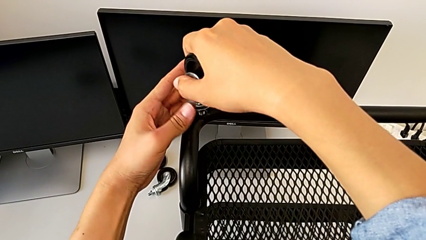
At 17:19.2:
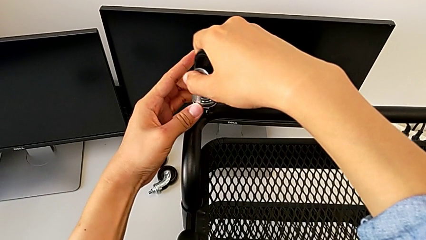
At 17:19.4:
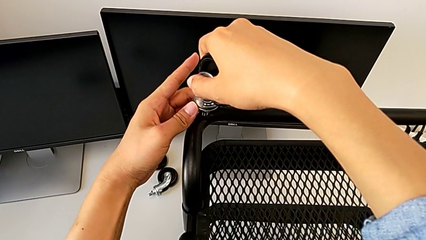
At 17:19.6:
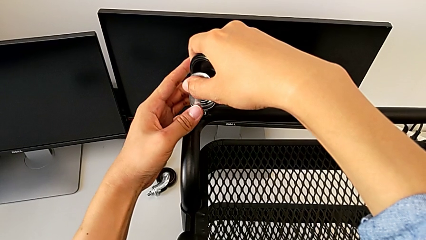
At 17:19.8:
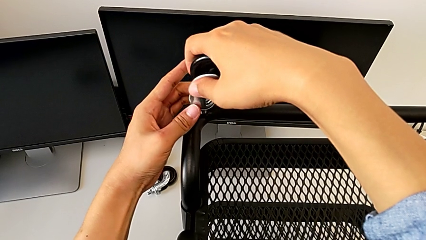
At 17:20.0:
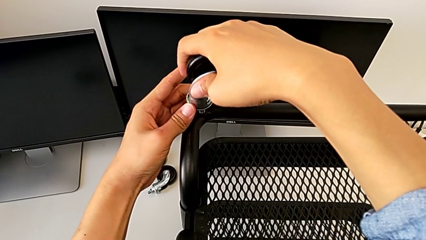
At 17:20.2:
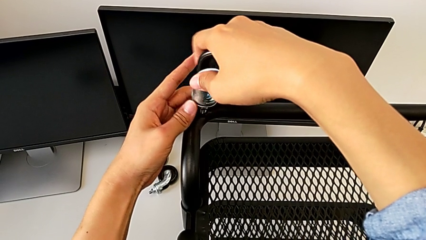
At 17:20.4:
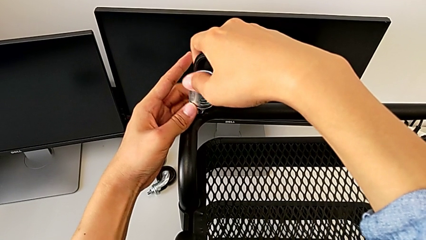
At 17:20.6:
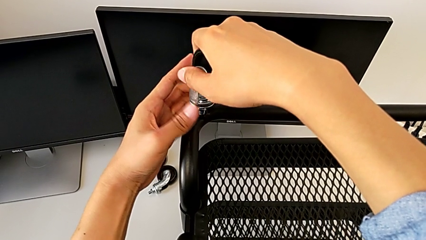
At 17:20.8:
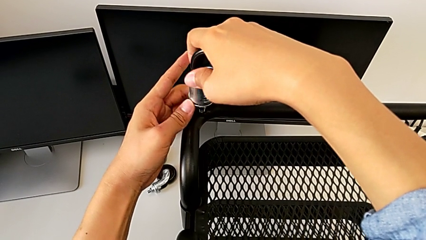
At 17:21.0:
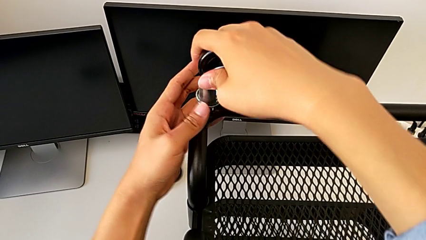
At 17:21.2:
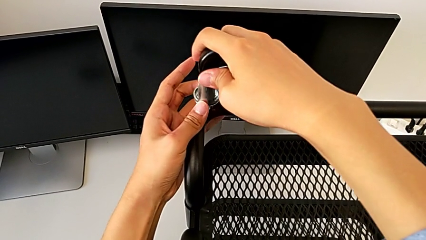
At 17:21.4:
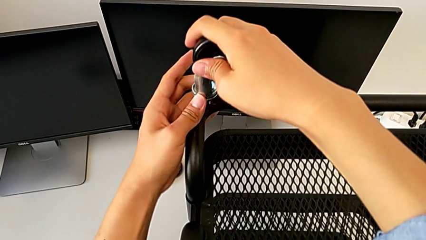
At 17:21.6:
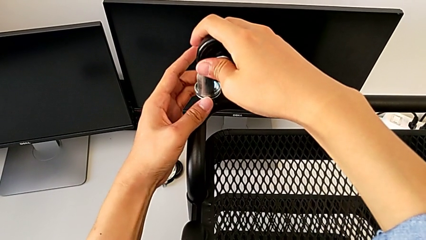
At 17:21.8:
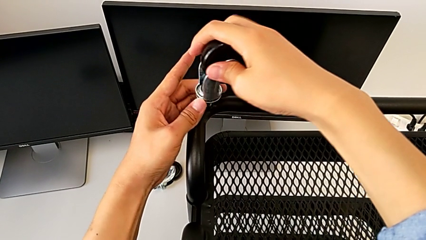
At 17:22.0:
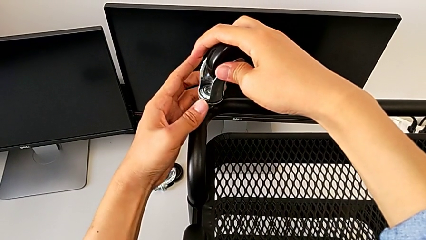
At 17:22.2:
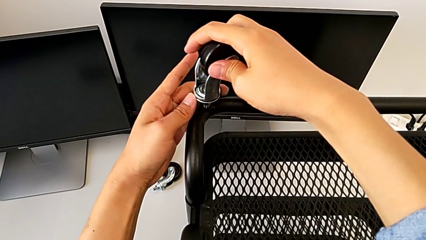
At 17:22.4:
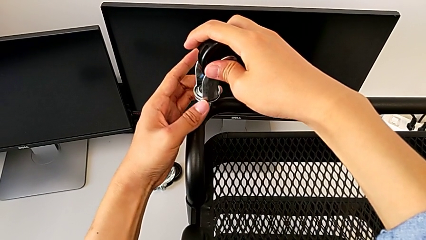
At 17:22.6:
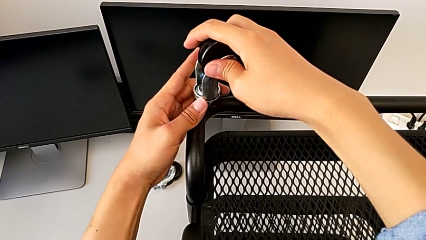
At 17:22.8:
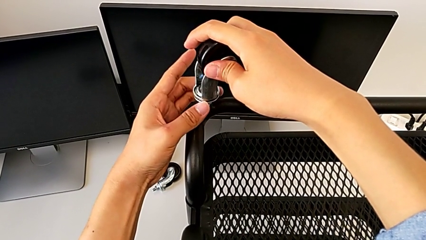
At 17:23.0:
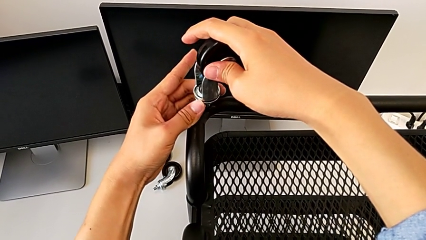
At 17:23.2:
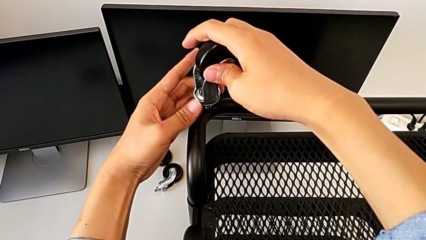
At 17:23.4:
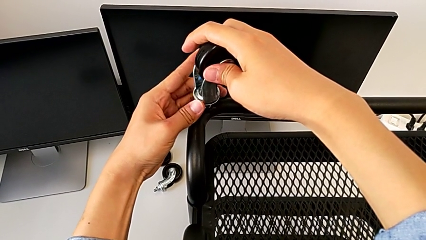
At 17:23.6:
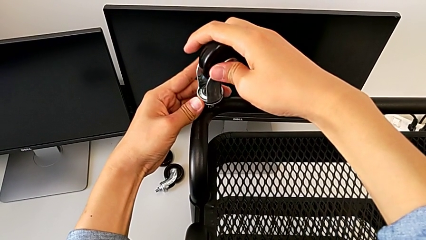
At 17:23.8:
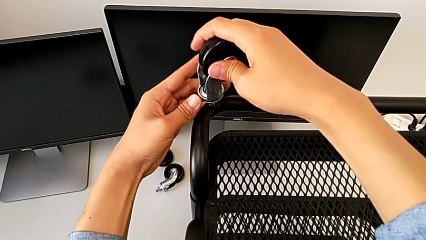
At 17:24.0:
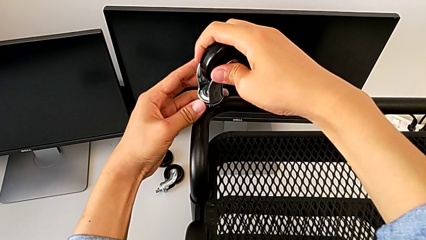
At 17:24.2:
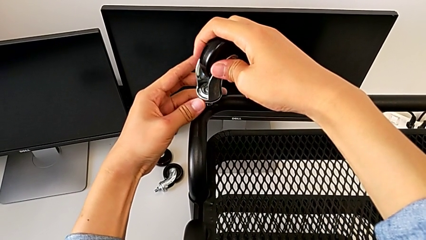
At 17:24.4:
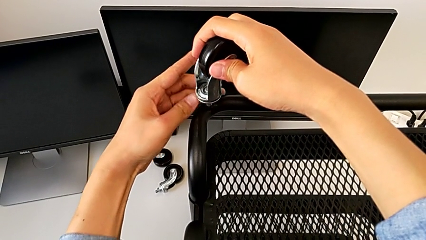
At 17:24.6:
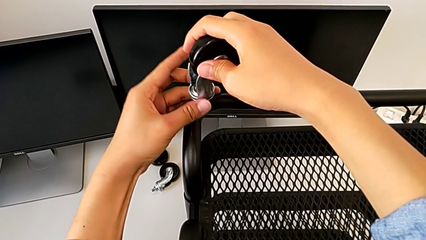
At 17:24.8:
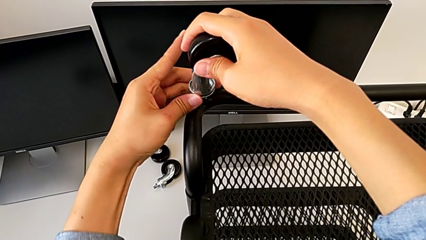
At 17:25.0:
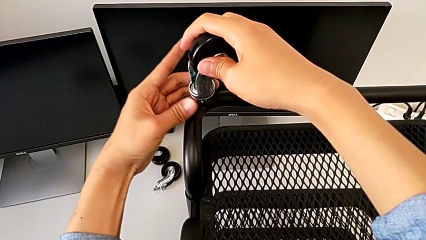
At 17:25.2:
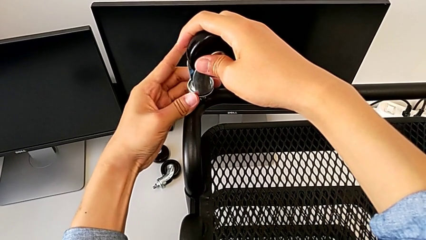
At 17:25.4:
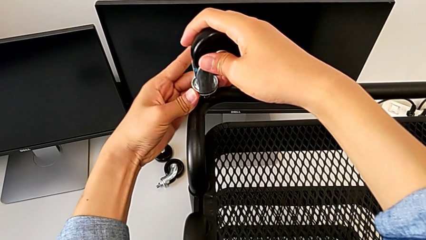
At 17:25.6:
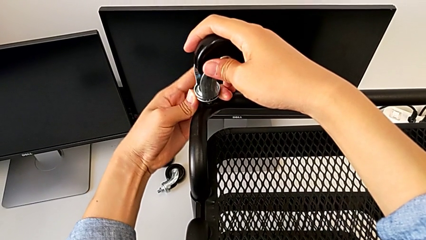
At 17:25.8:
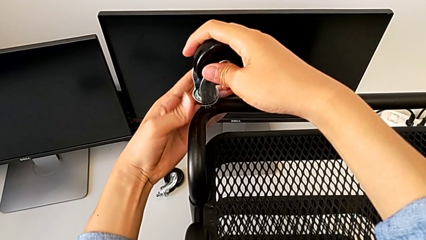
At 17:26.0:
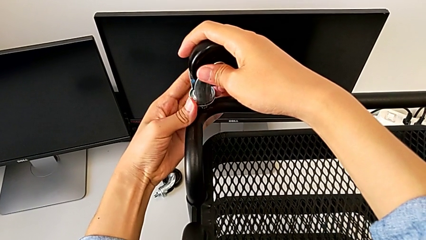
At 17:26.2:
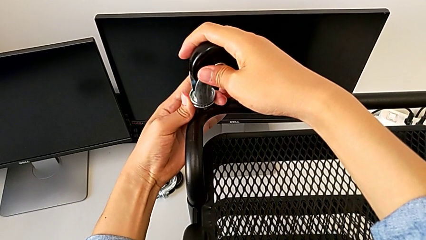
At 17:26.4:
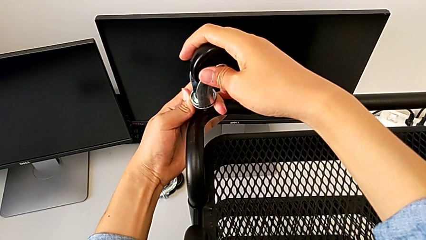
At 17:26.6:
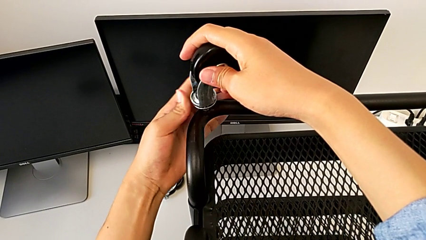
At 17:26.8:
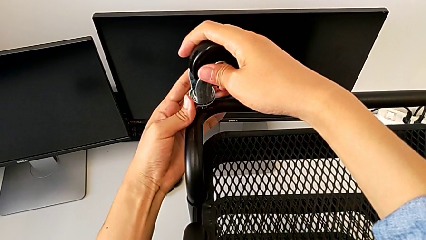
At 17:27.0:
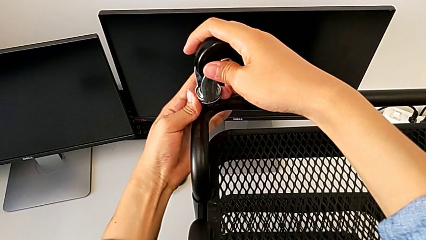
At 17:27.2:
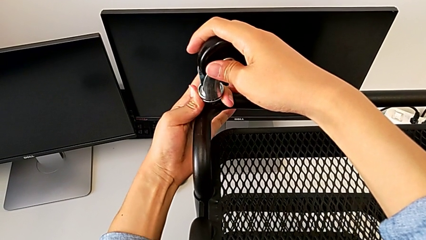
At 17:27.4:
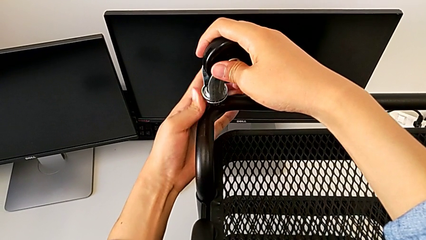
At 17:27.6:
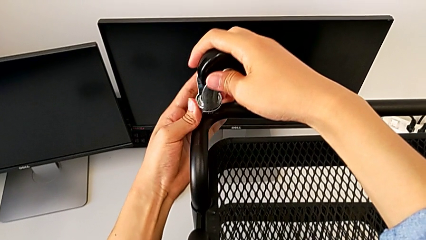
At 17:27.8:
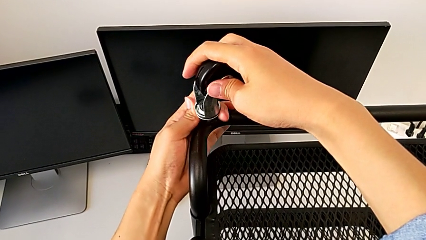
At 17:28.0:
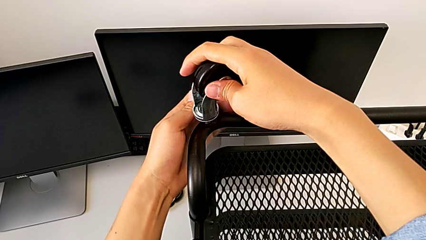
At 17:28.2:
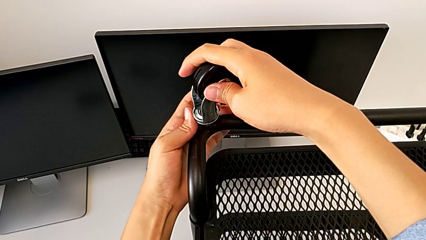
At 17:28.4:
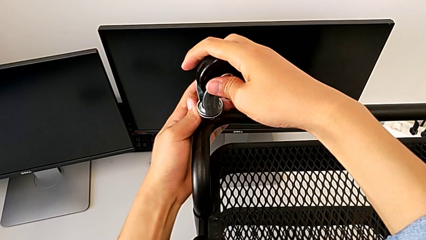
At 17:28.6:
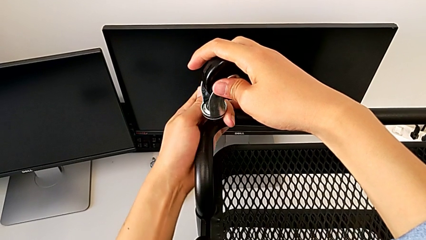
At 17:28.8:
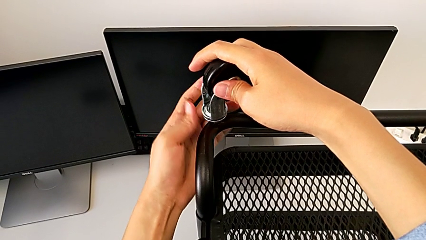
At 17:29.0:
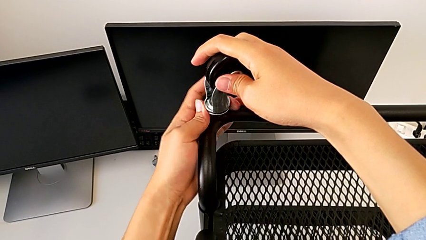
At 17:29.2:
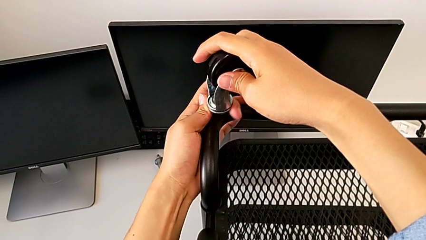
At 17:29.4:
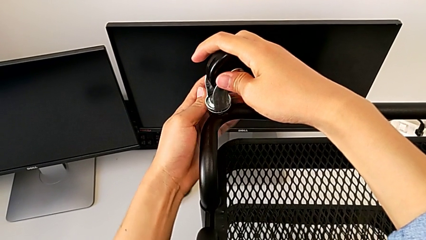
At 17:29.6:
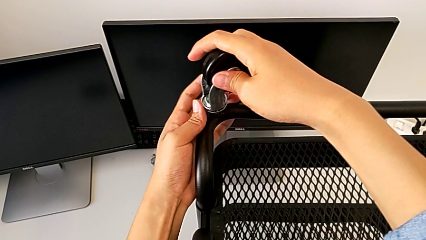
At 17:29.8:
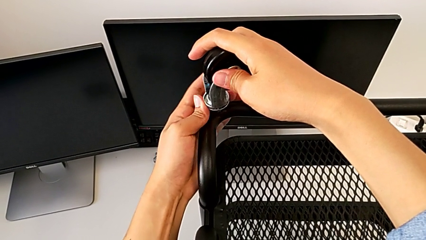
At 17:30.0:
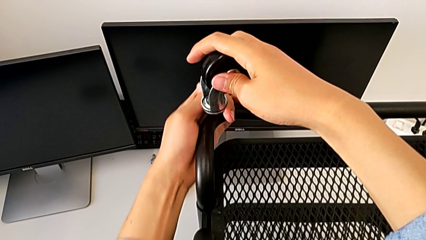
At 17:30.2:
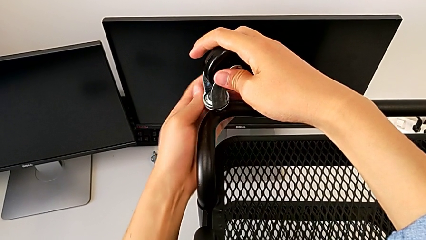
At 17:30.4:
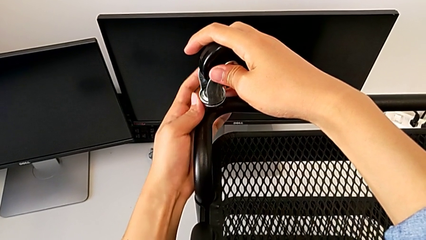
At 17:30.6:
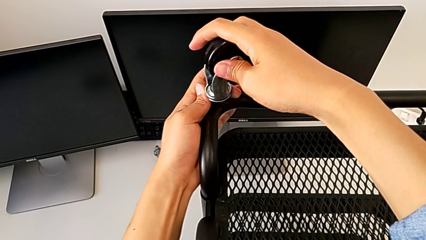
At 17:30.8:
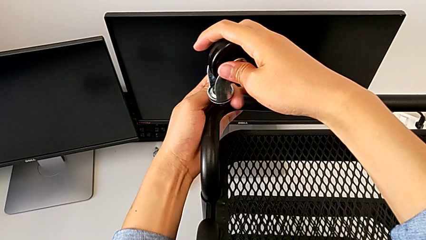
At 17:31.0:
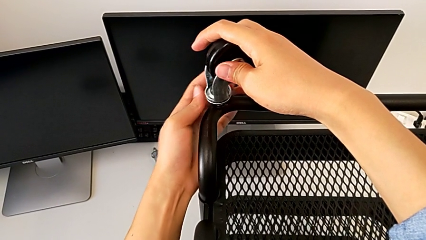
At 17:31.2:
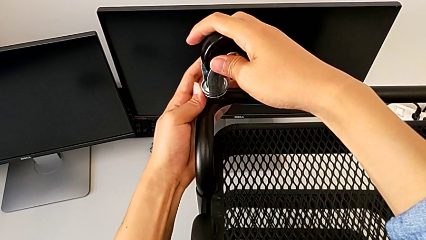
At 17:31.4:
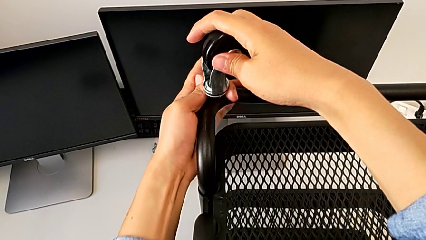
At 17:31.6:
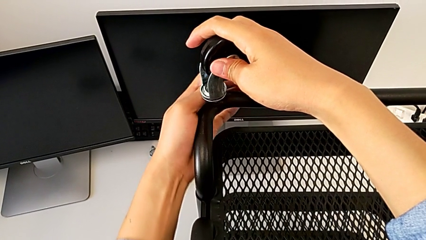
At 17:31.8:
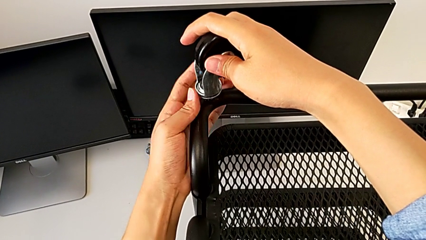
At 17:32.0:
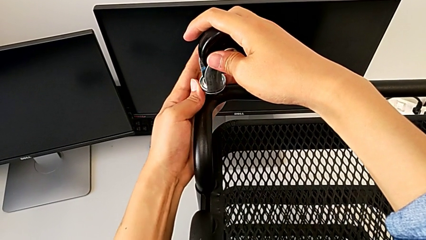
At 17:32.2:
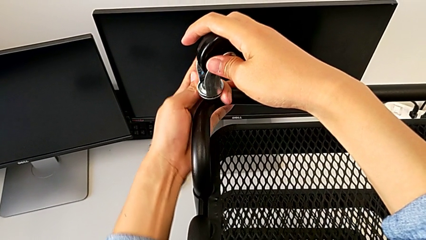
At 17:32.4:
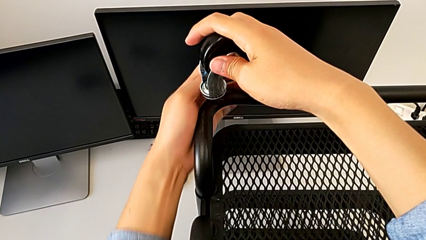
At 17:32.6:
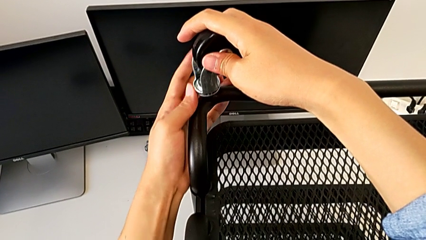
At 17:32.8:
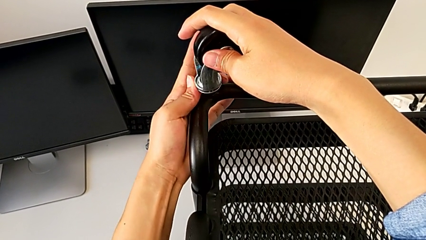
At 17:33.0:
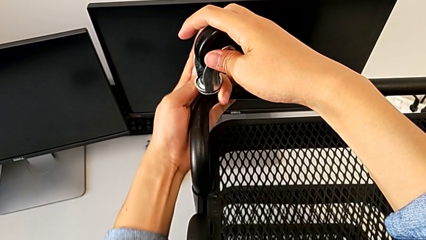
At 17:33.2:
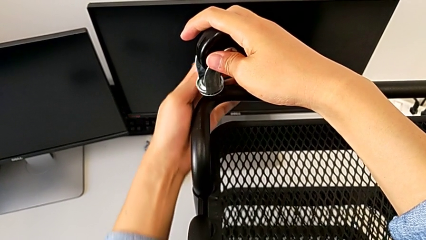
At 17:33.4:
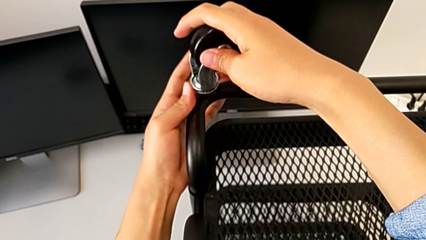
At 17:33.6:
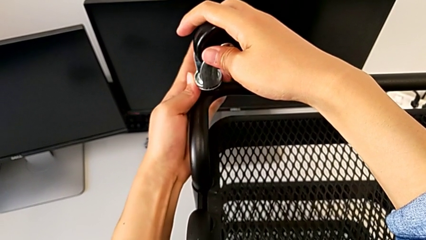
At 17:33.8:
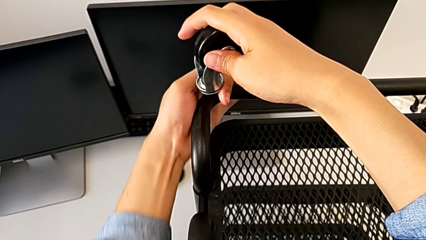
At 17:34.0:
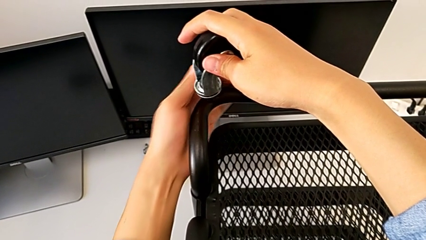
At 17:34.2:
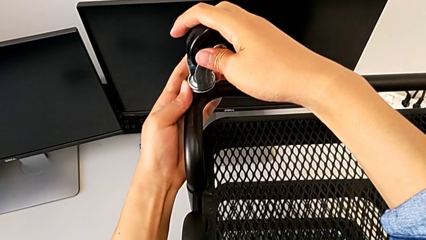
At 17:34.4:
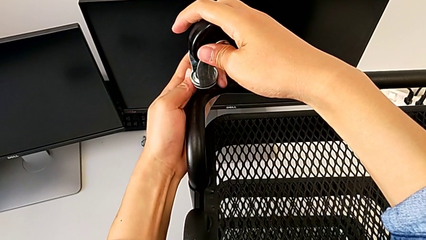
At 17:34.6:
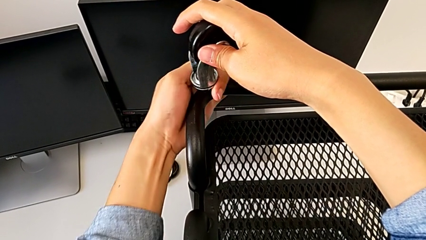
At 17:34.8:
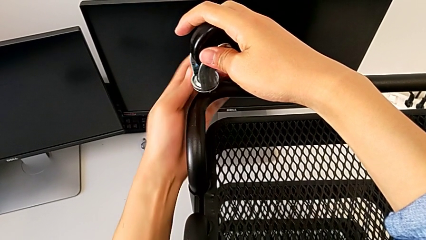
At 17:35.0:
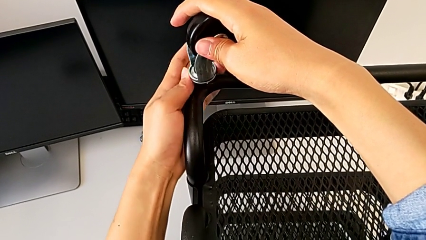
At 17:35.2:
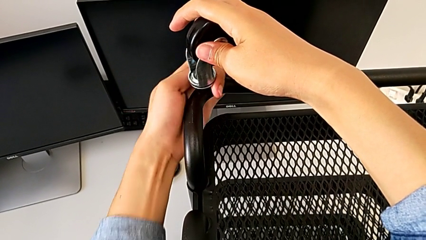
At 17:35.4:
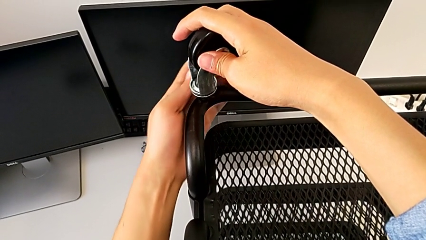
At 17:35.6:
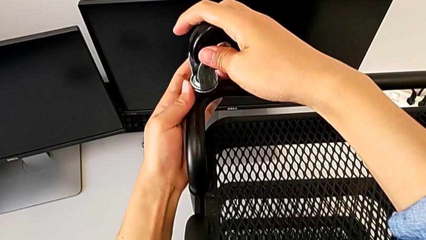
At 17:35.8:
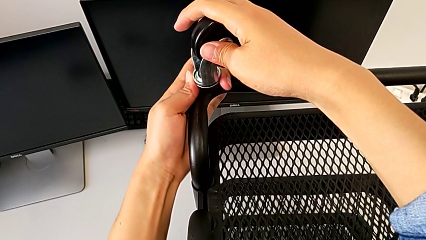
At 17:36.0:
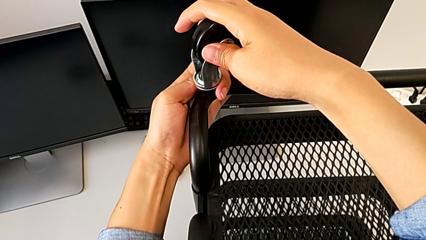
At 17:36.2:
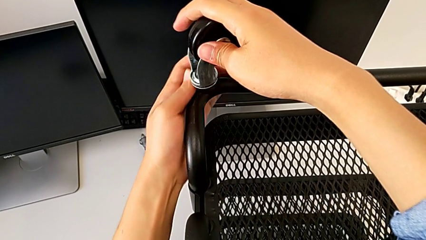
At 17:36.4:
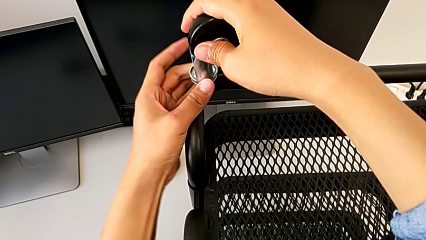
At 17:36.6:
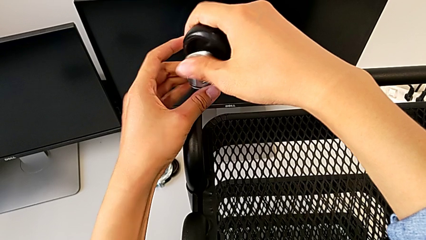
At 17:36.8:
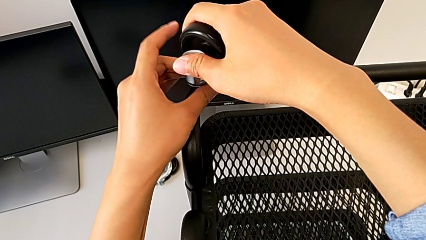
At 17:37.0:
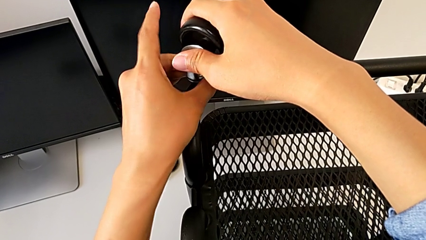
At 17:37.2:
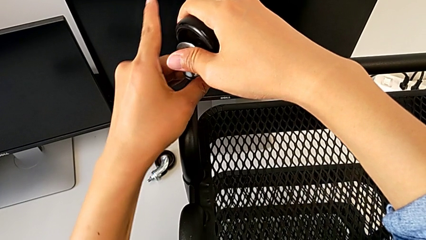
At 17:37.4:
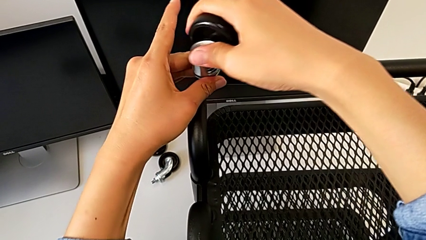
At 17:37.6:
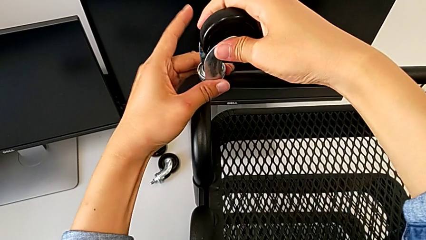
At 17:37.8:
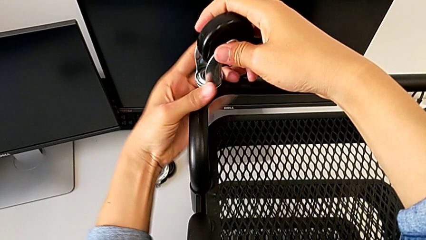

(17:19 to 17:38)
The camera wearer is assembling four wheels. They begin to screw the second wheel.
